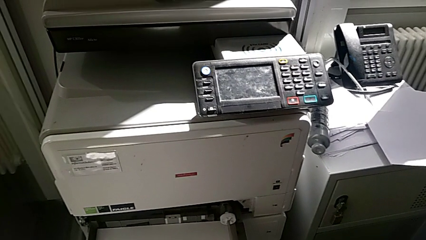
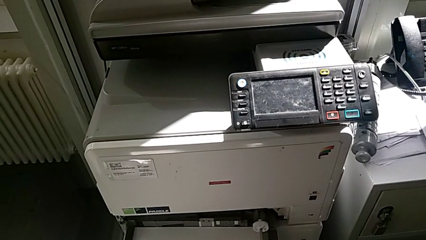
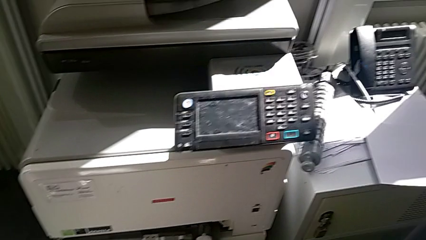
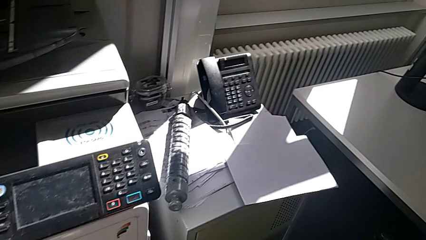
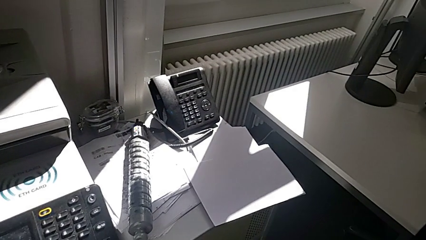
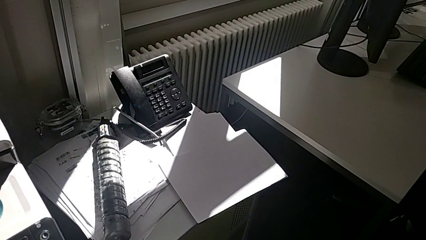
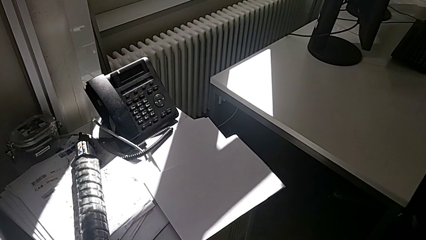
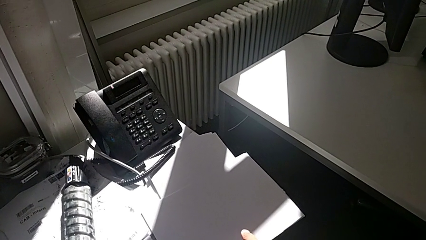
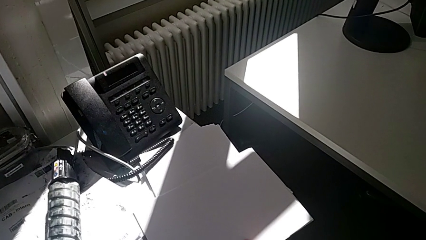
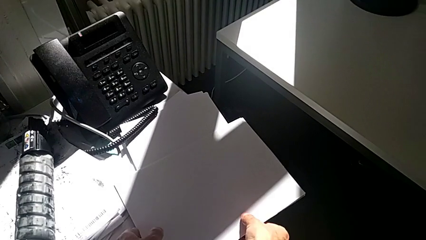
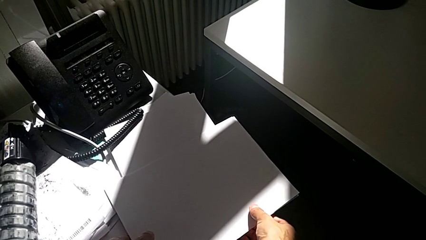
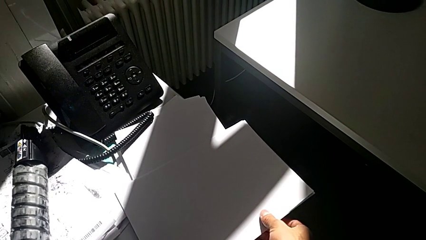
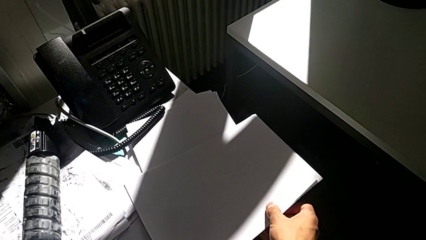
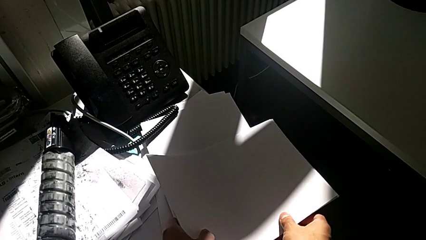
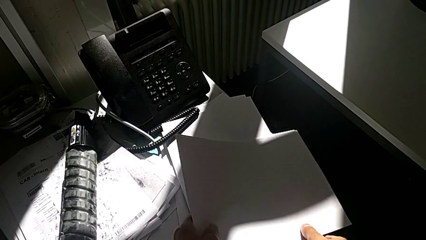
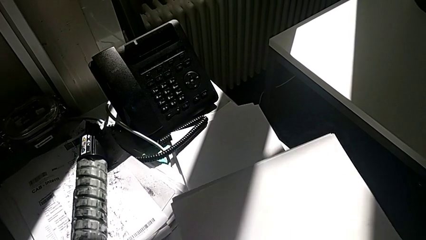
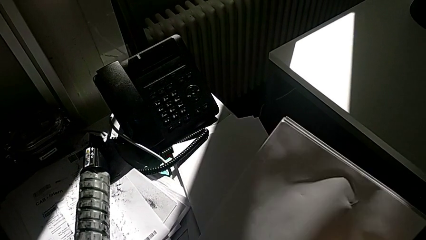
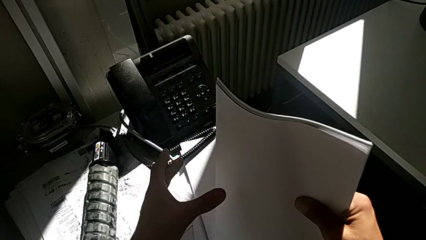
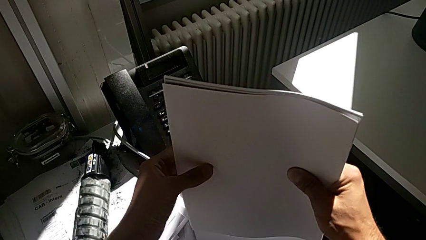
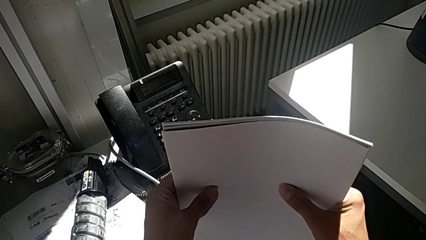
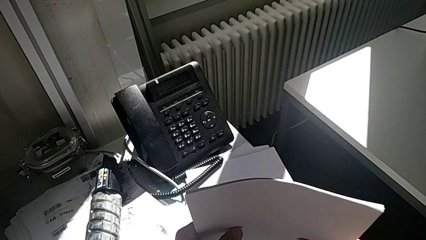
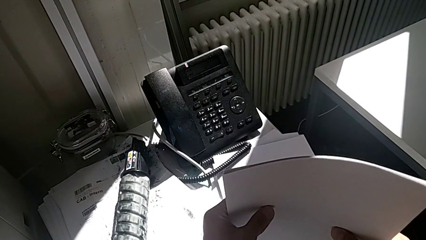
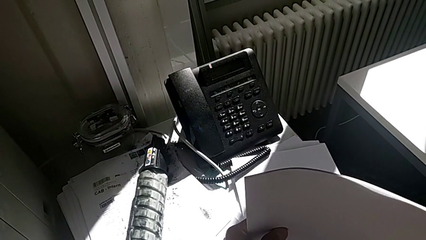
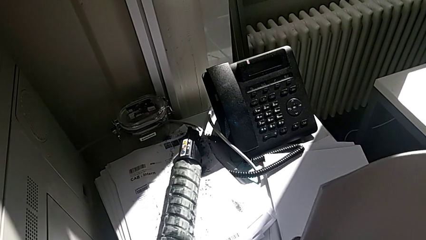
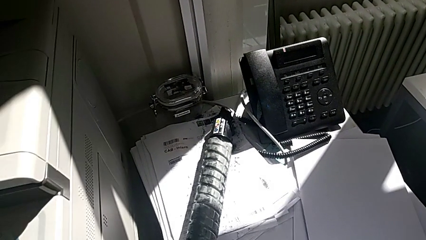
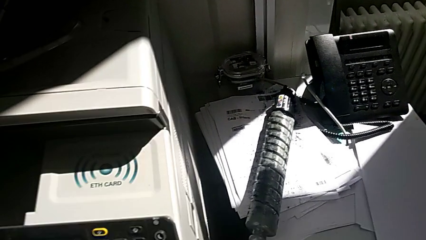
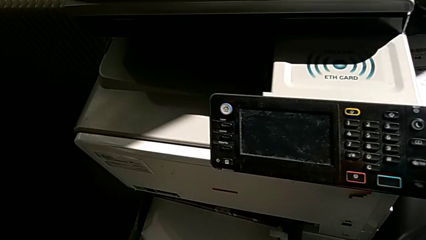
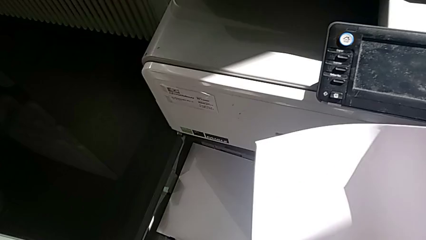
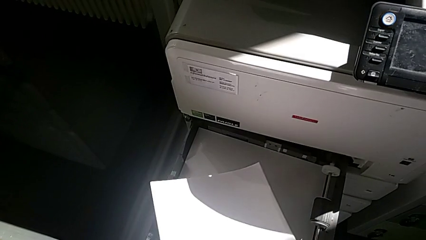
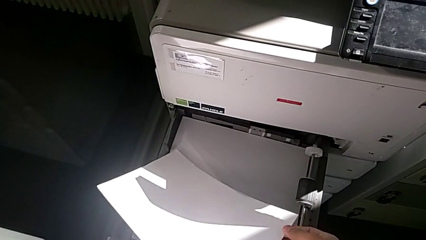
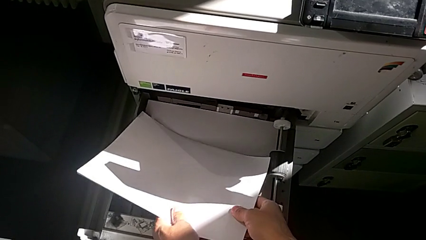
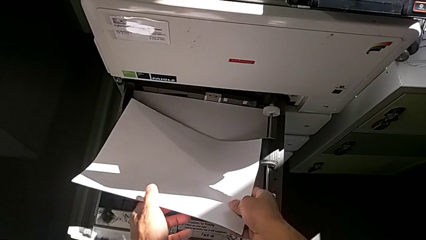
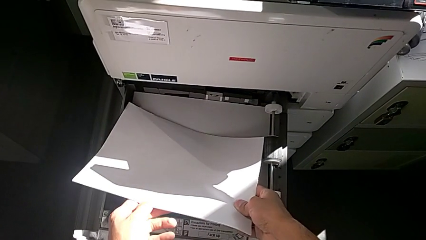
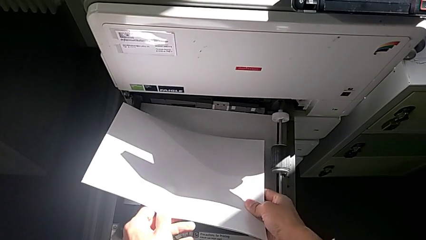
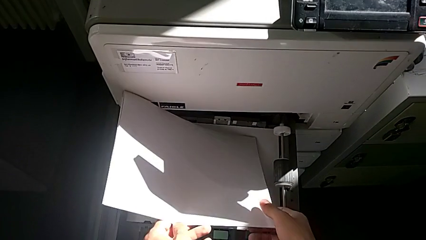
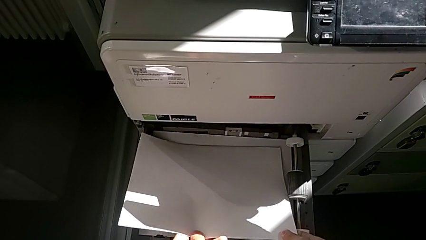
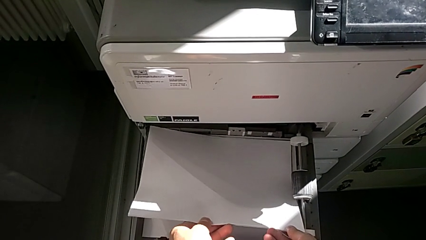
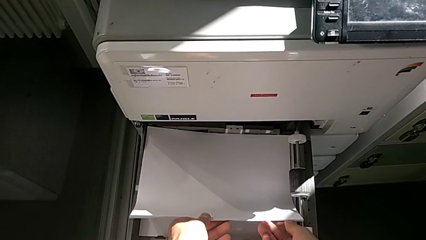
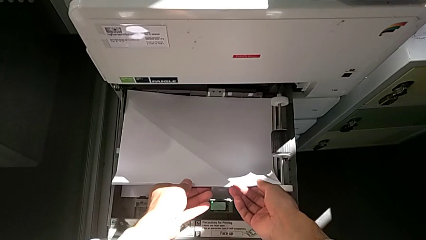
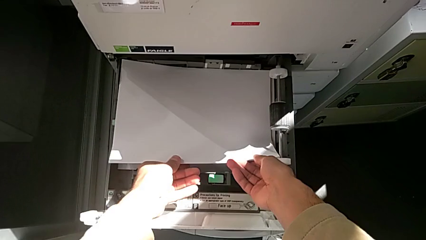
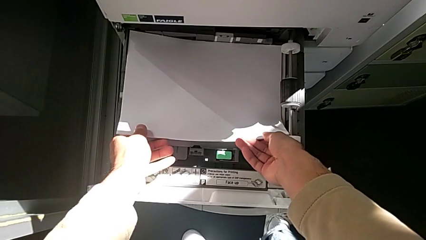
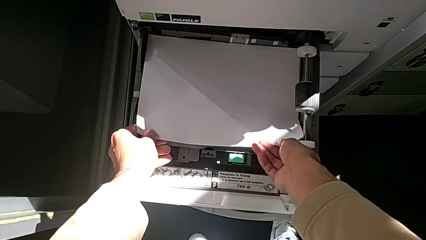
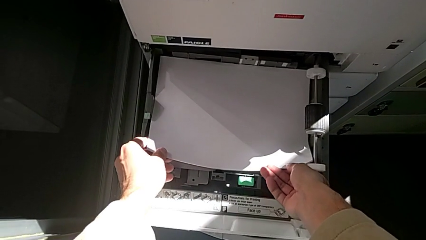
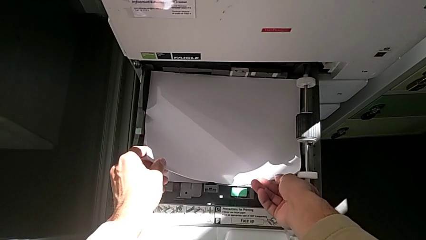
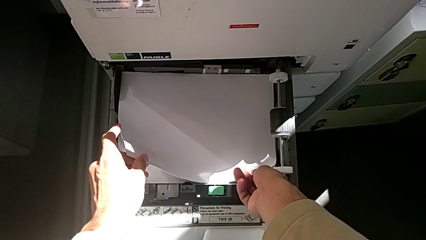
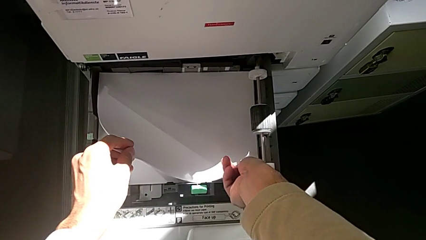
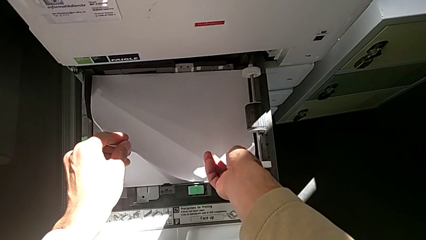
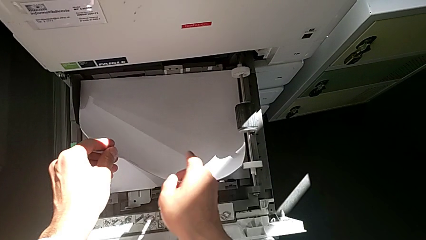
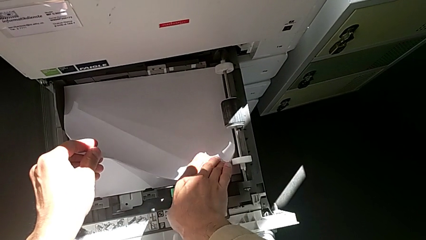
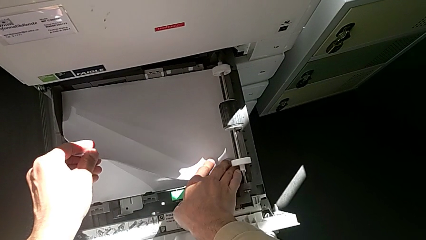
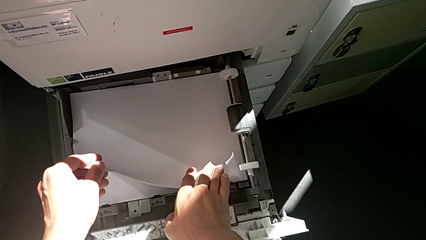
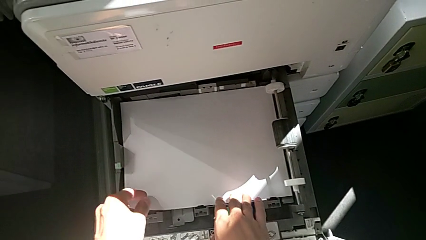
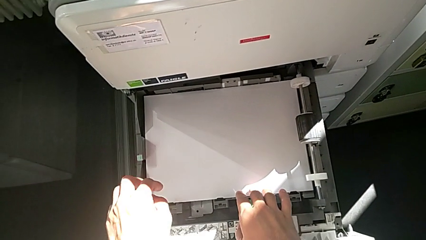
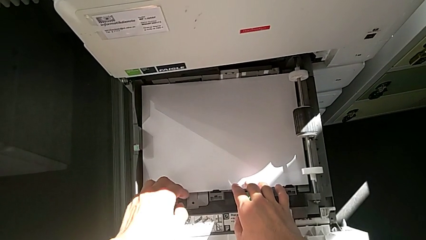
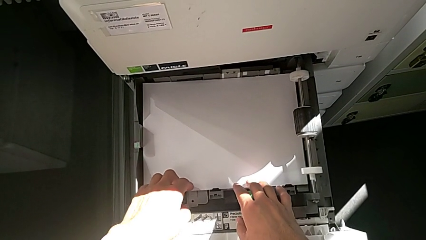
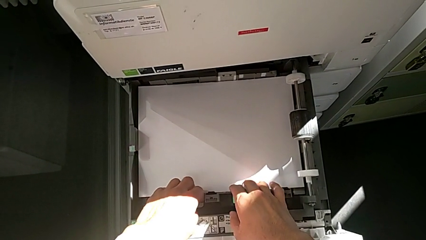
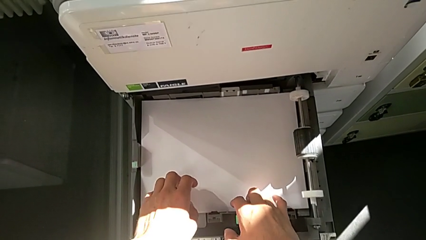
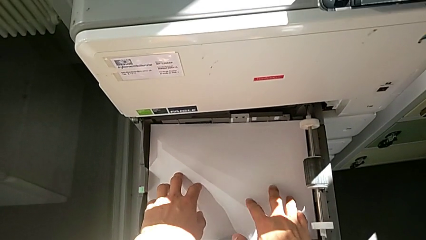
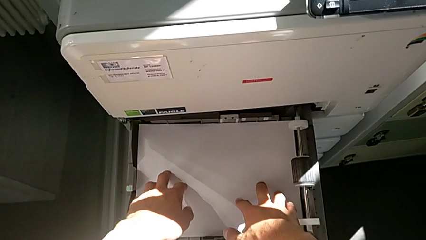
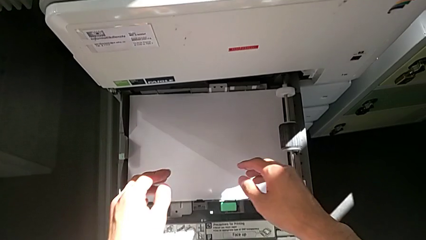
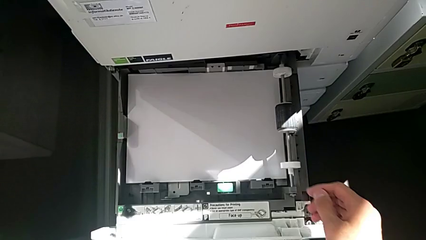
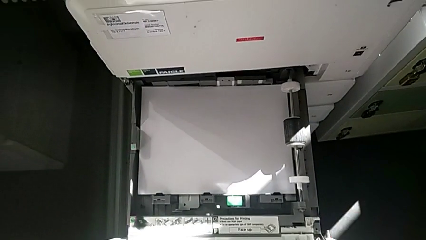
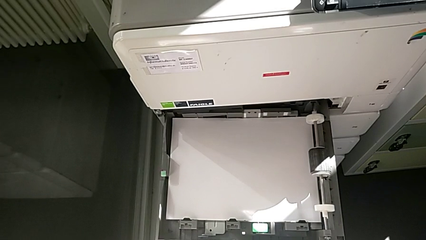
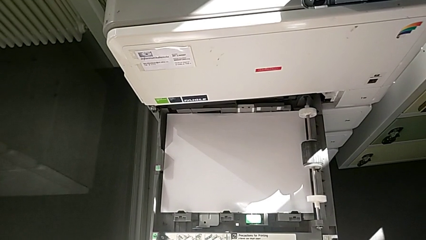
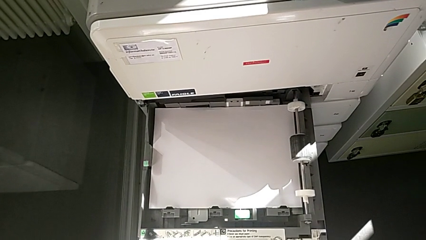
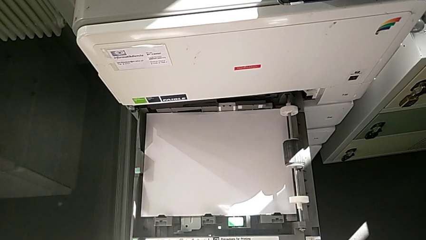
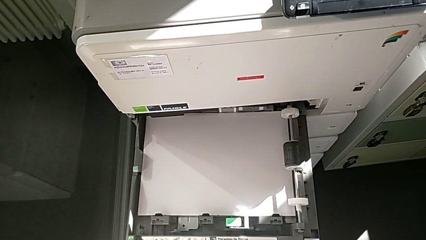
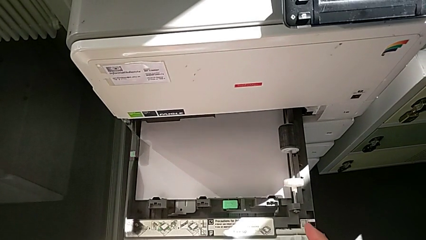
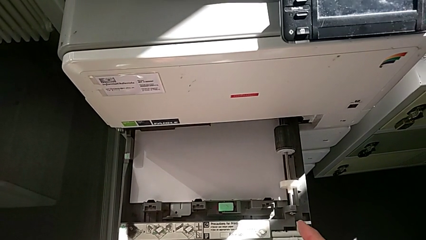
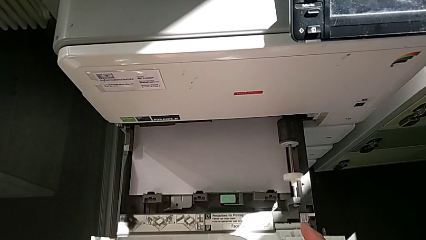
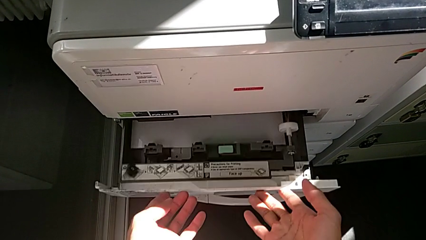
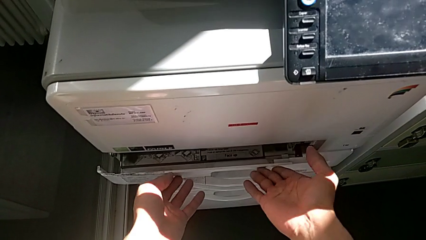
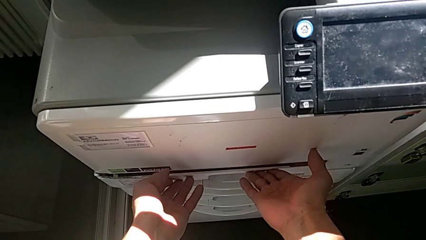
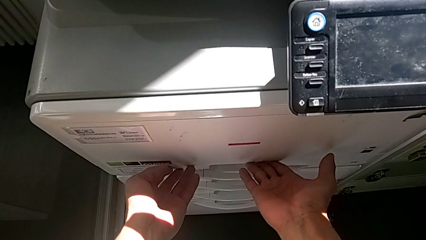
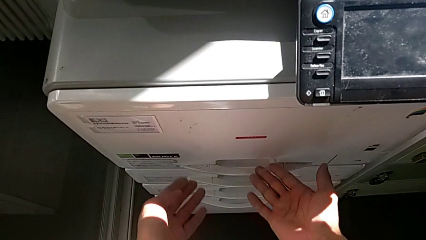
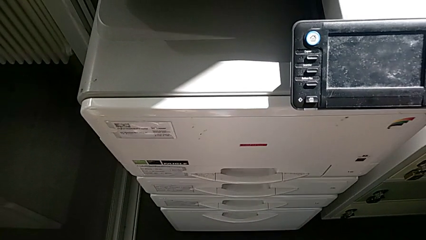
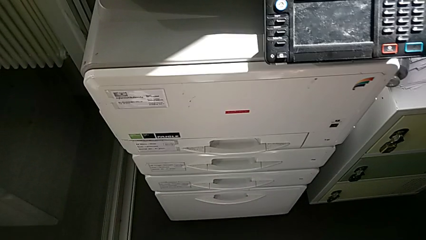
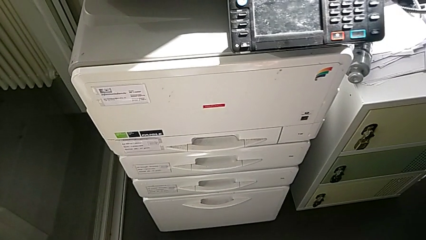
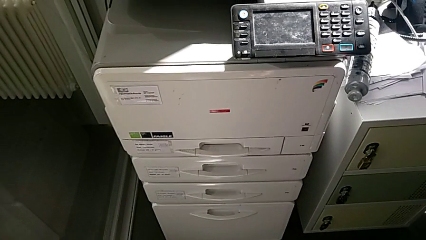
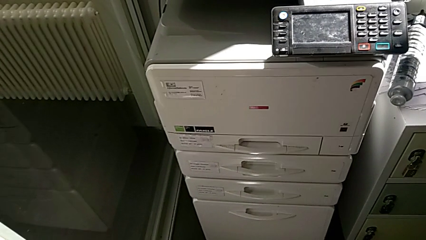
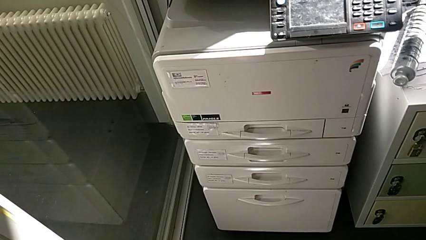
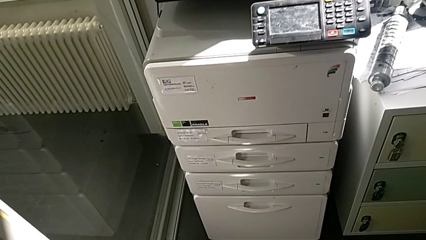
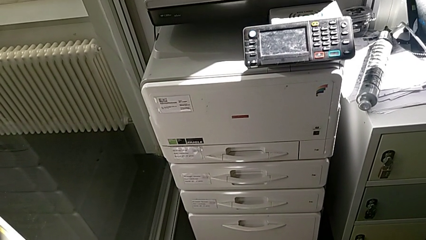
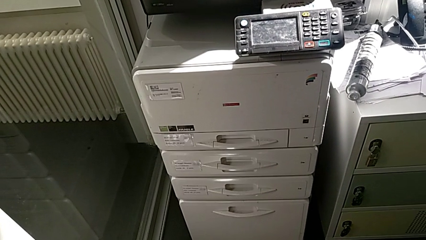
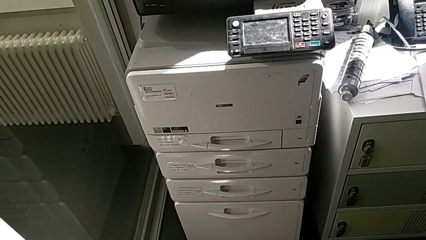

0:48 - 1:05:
The camera wearer is loading a paper stack in the first paper tray. They approach the white paper stack, grab it, align it, lift it, insert it, align the paper stack, close the first drawer and withdraw the hands from the printer.
